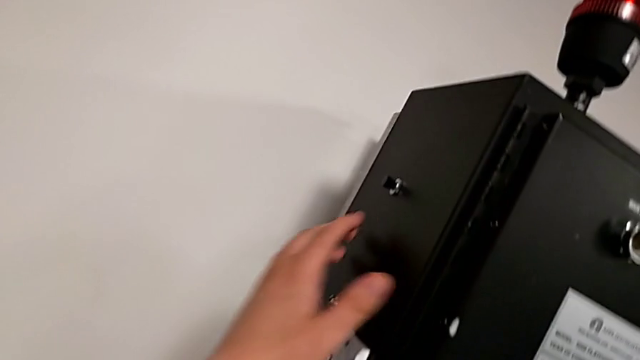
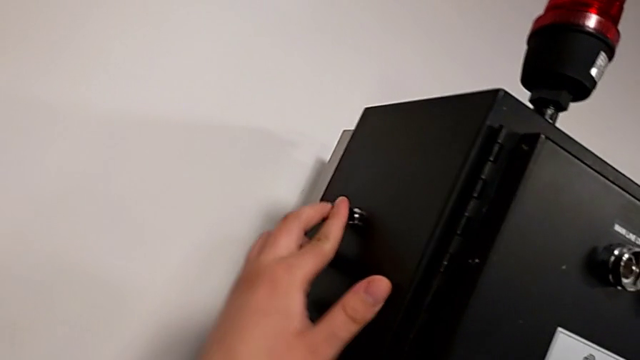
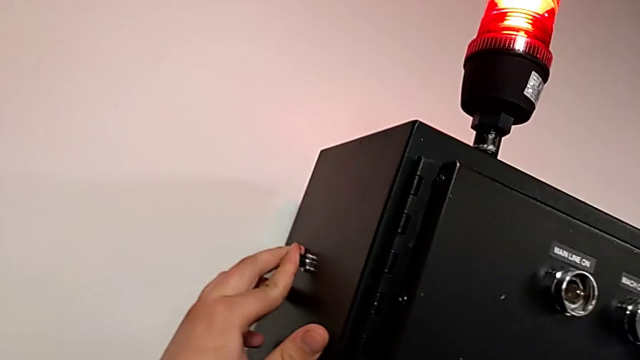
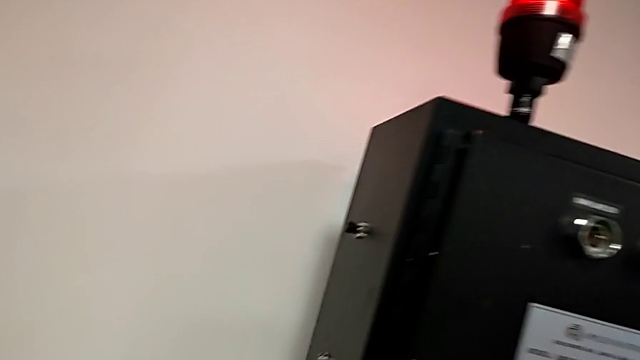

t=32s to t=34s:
The camera wearer resets the circuit. They press the reset button.

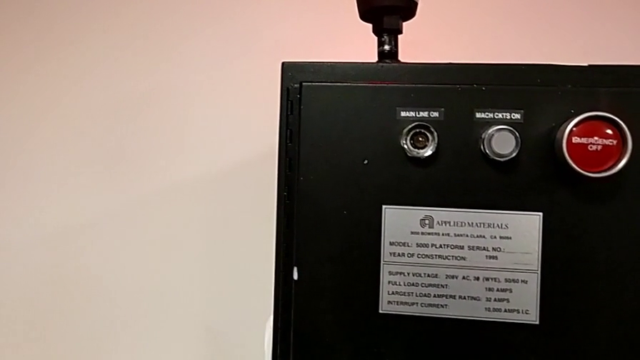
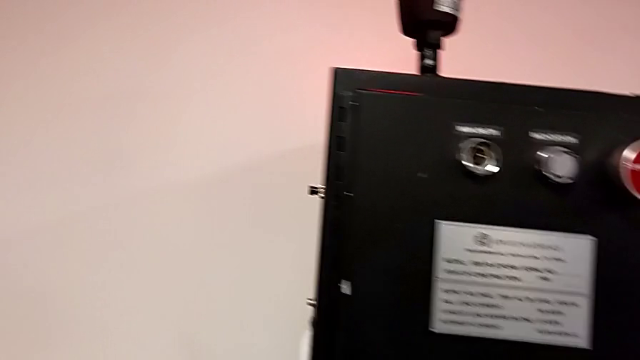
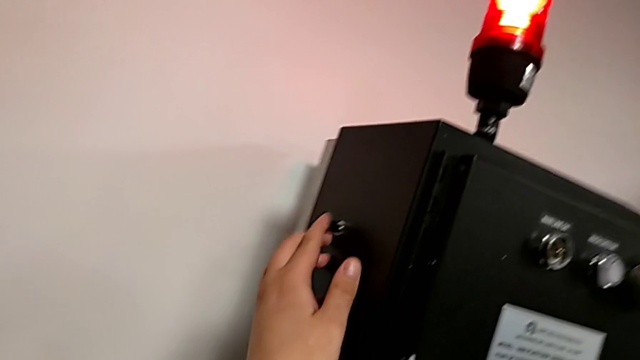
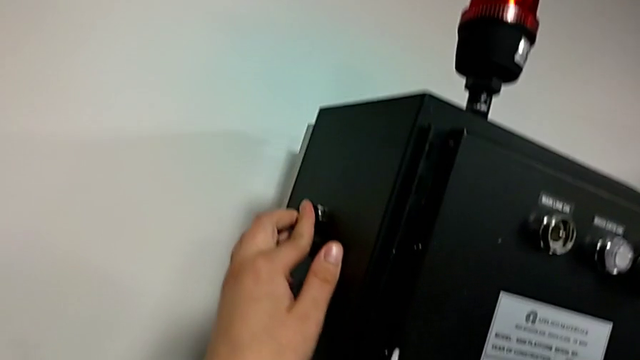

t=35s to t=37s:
The camera wearer resets the circuit breaker. They press the reset button.

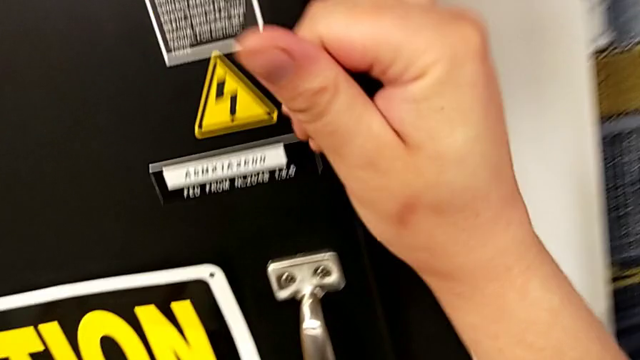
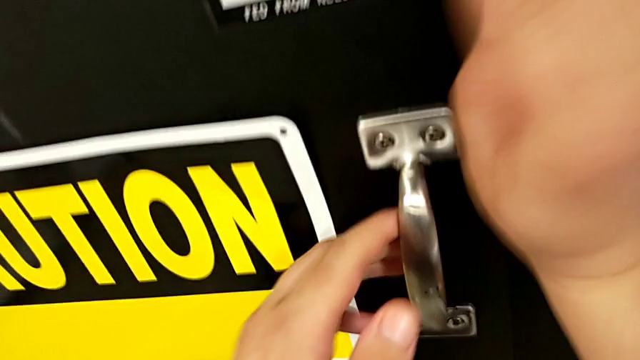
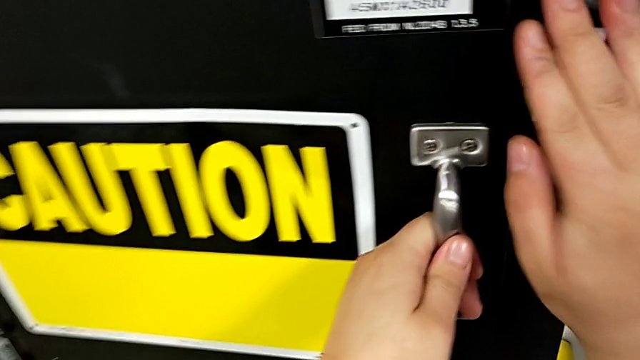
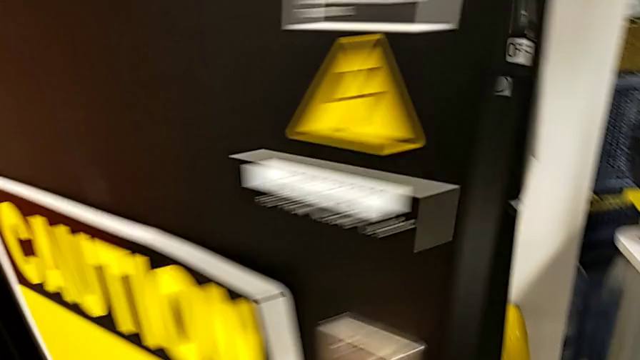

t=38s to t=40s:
The camera wearer turns off the circuit breaker. They push the lever and open the front panel door.

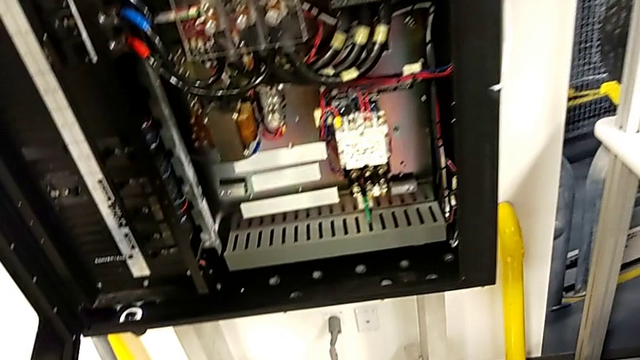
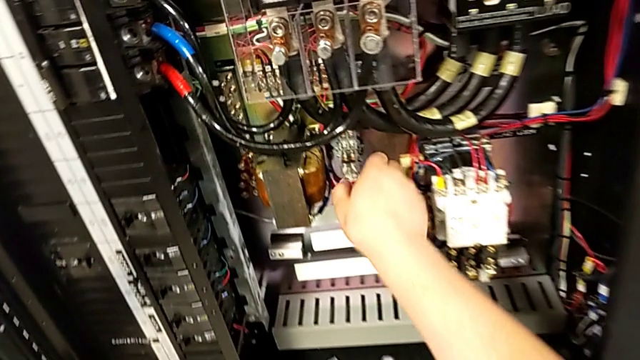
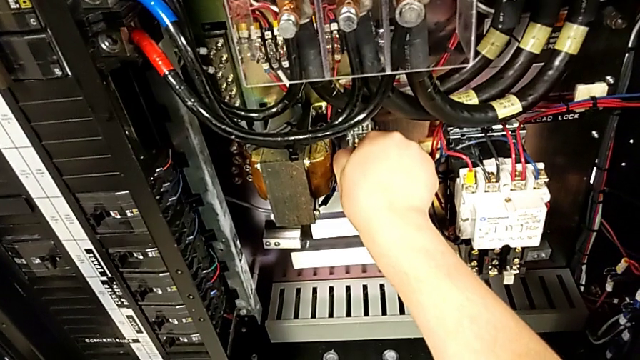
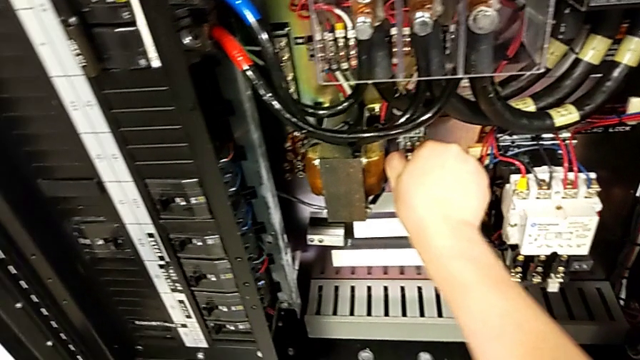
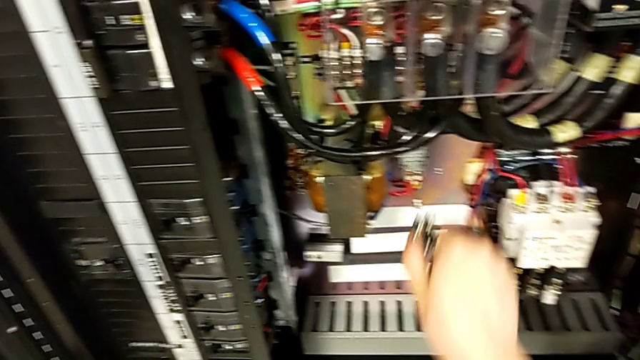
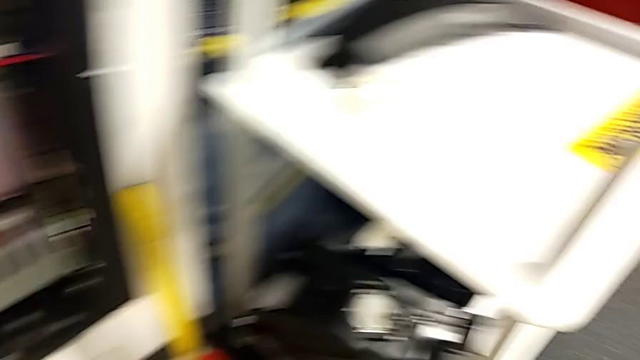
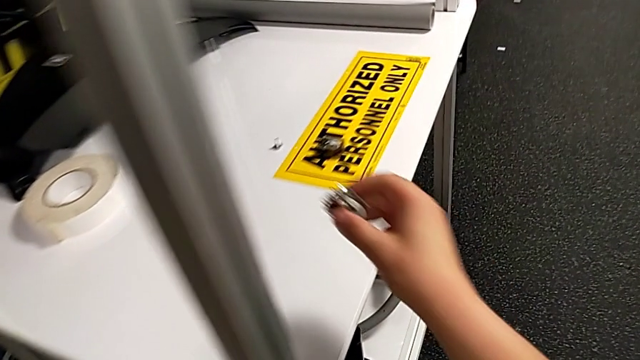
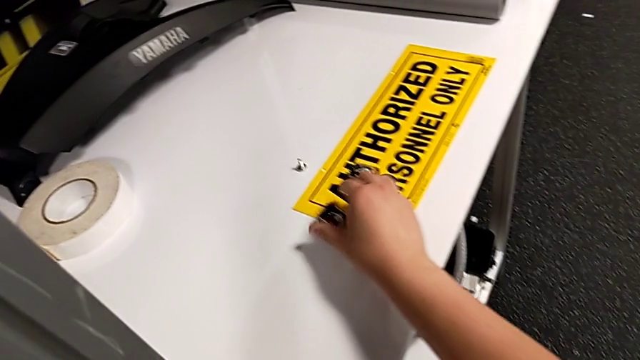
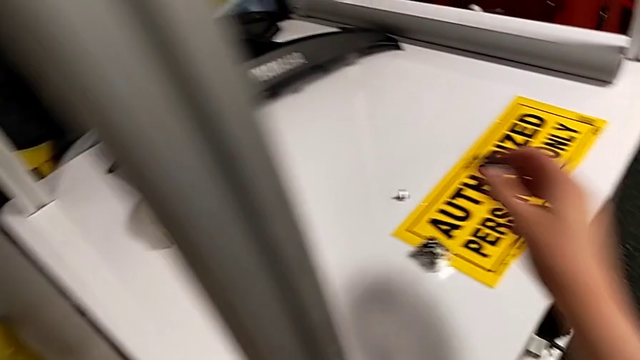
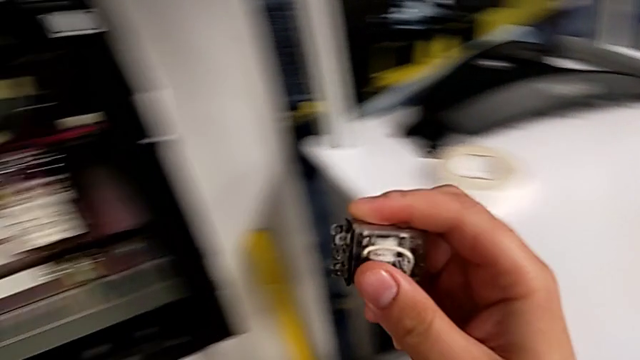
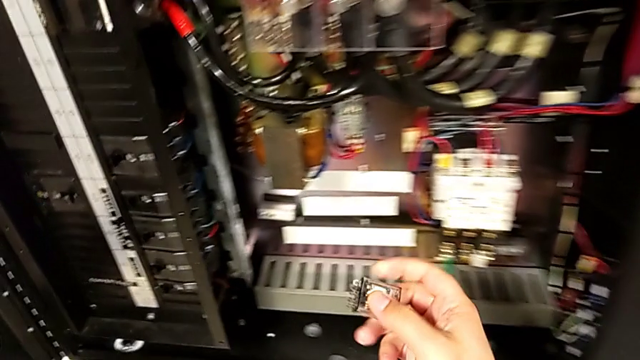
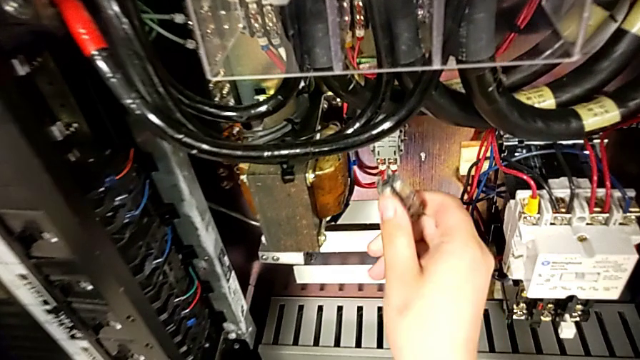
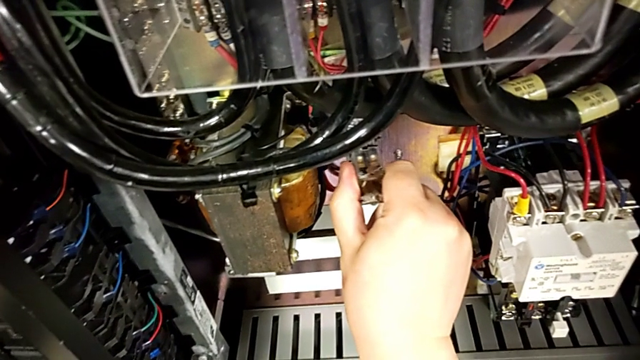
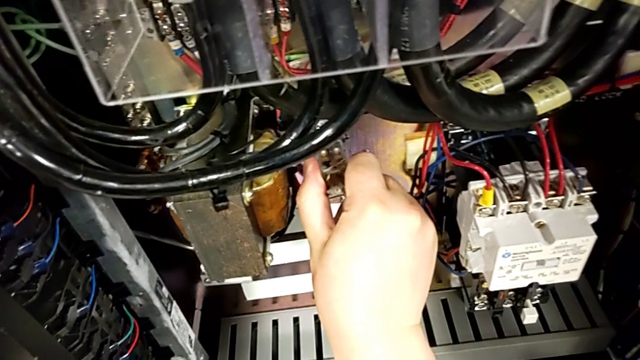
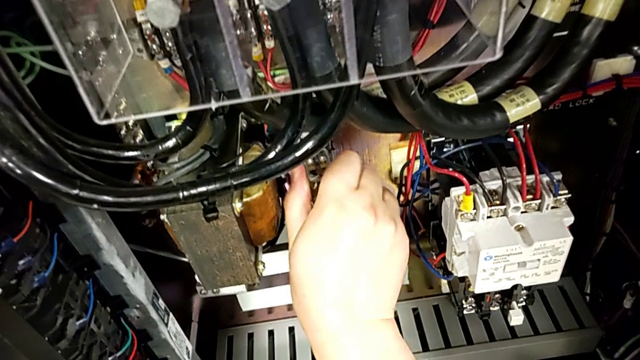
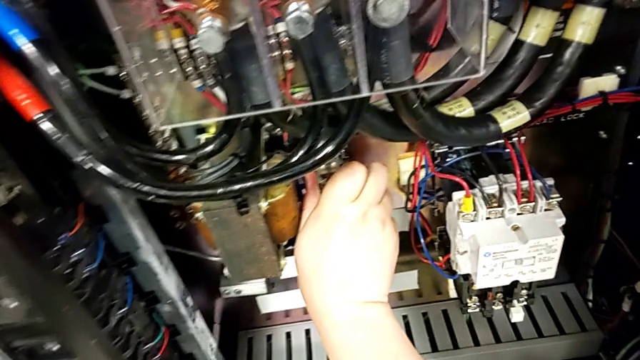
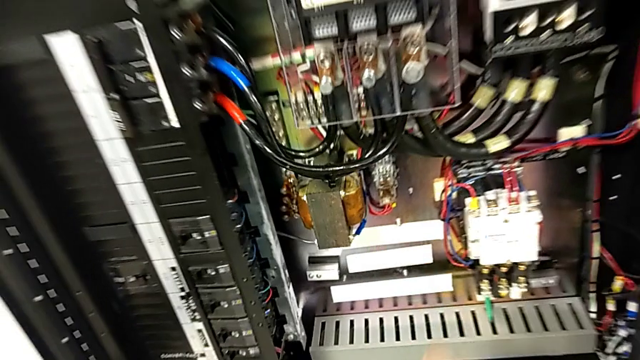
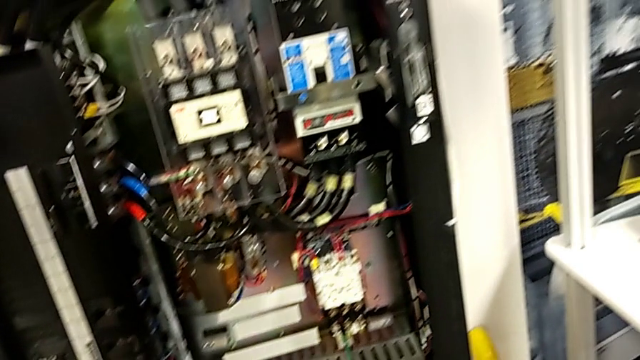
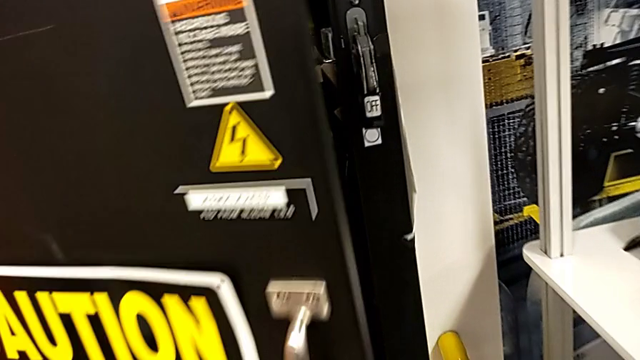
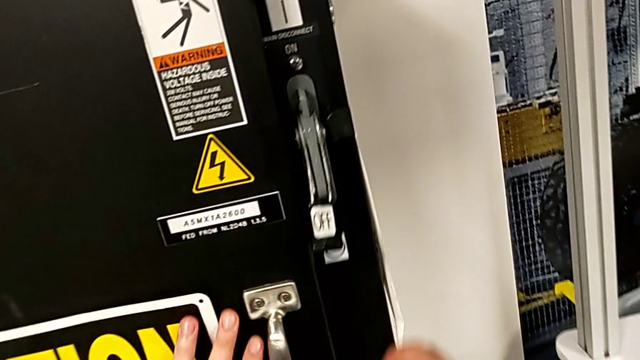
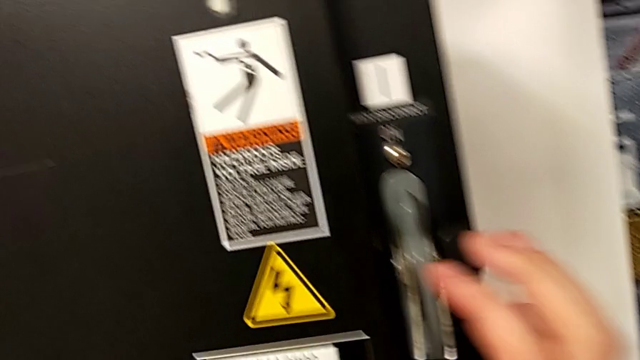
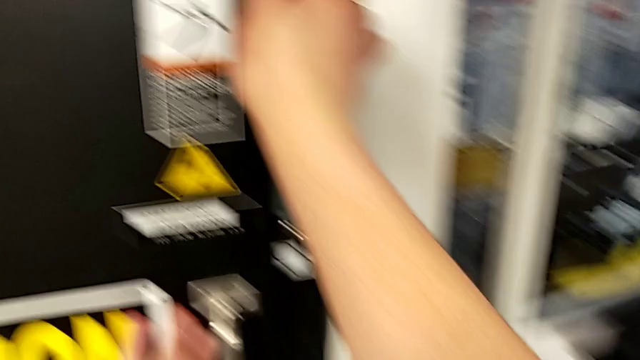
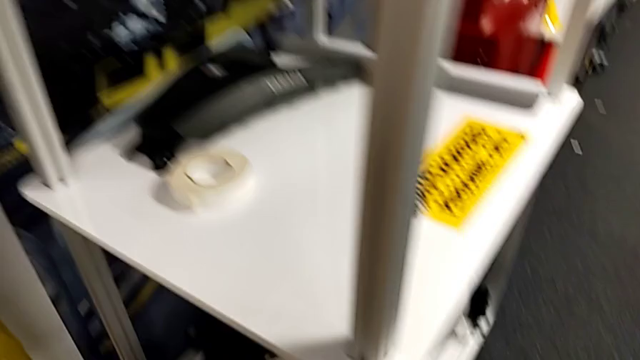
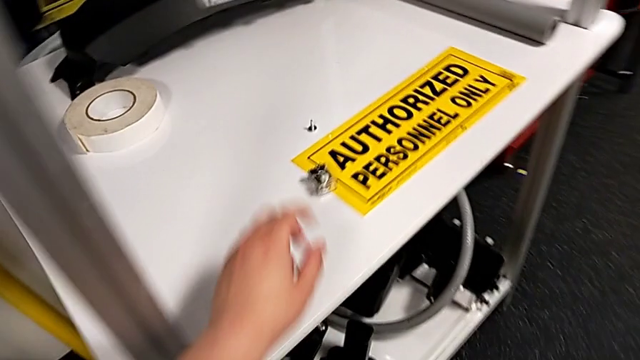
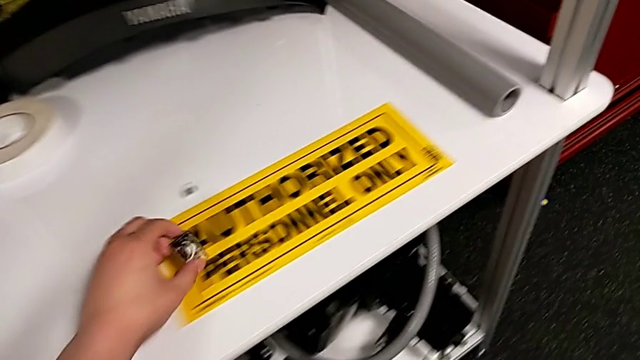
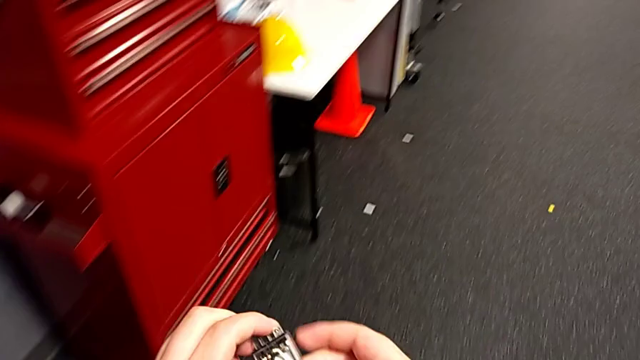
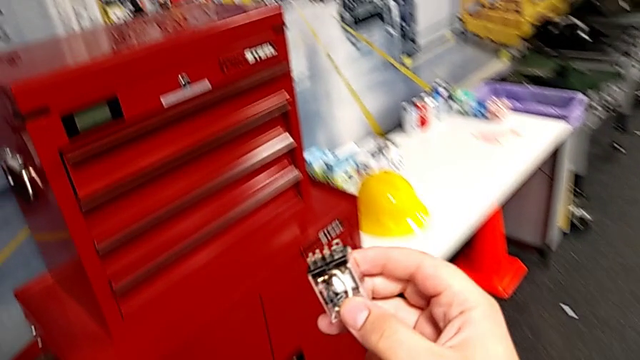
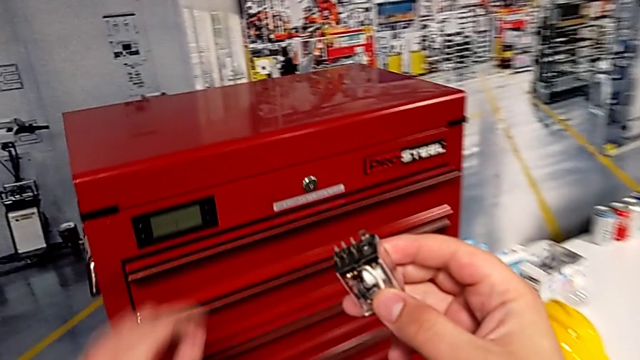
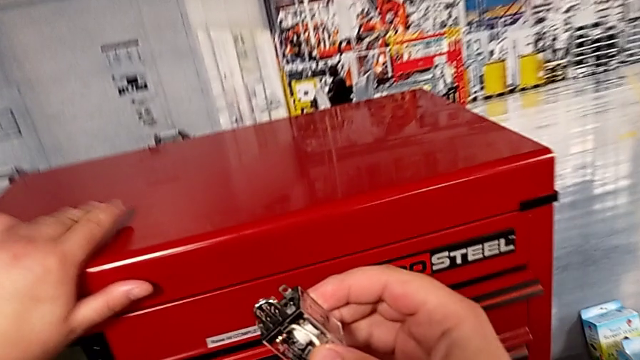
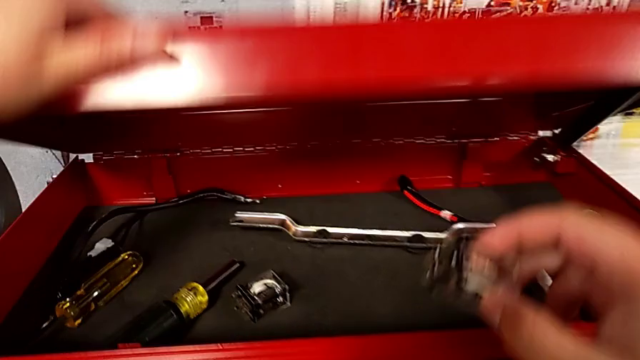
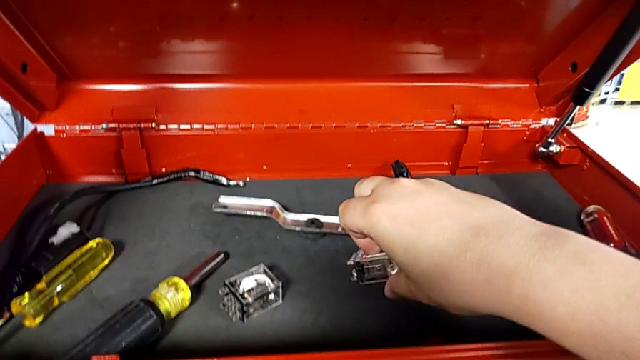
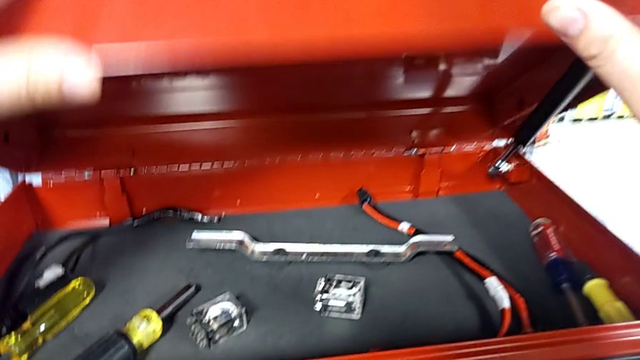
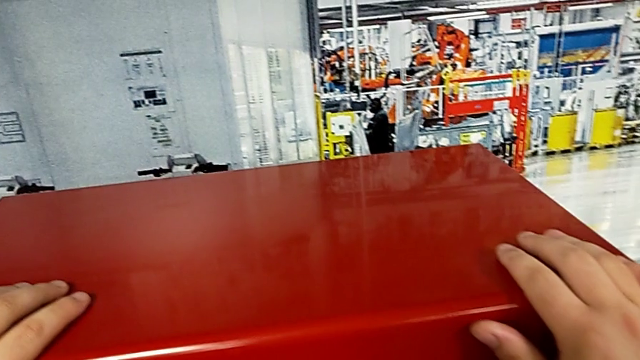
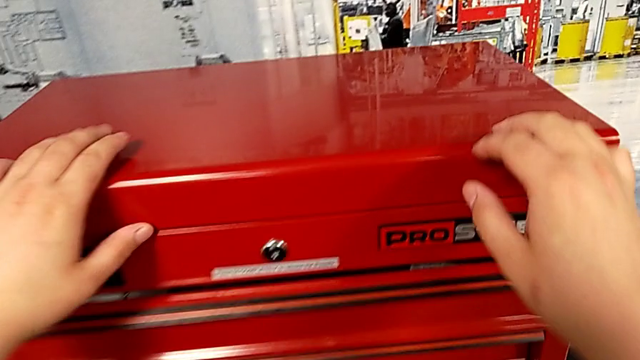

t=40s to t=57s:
The camera wearer replaces the old circuit breaker with the new one. They grab the circuit breaker, withdraw it, place the new circuit breaker, grab the damaged circuit breaker, lift it and insert it. They close the front panel door, pull the lever, grab the circuit breaker, lift it and hold it. They open the toolbox with the left hand, place the circuit breaker with the right hand and close the toolbox with the left hand.
